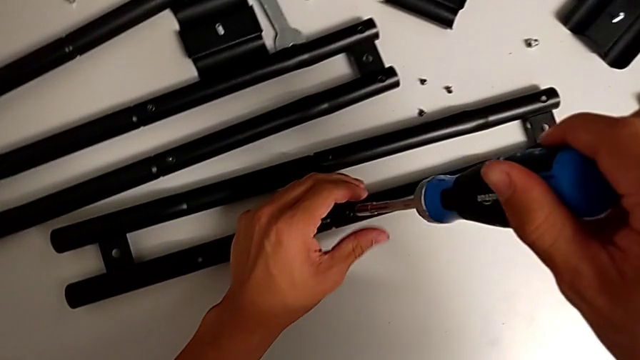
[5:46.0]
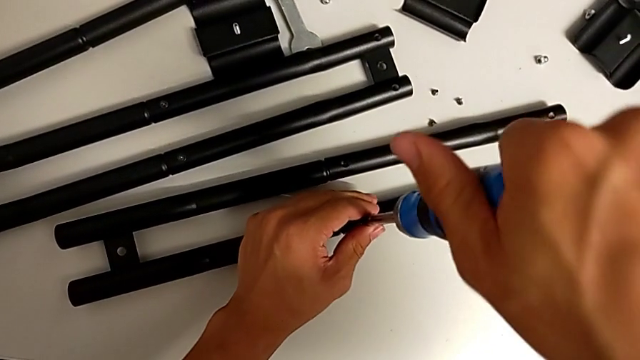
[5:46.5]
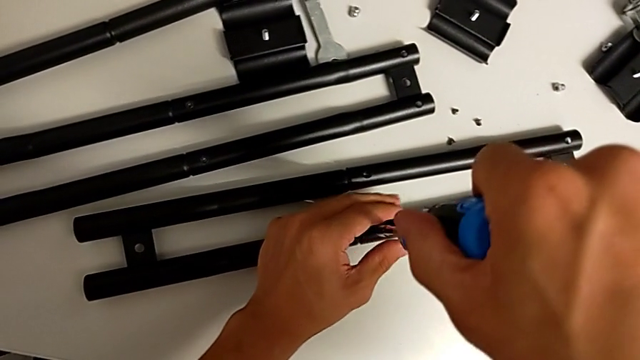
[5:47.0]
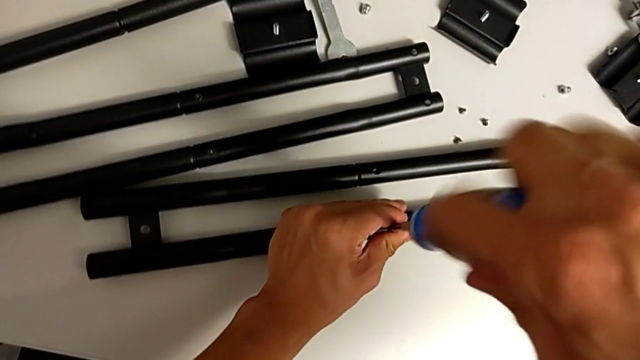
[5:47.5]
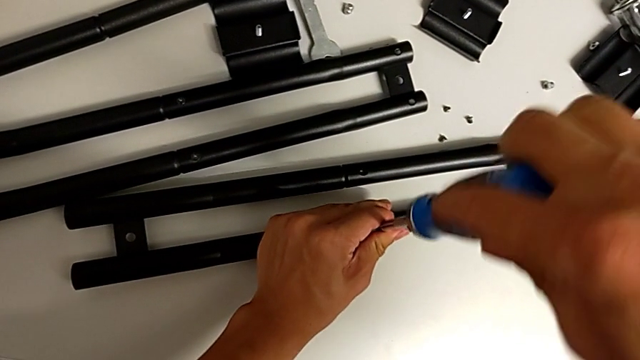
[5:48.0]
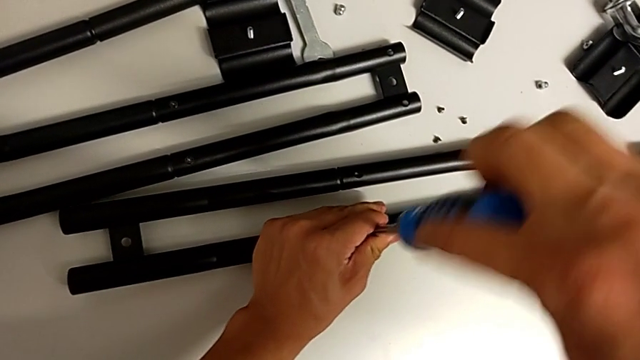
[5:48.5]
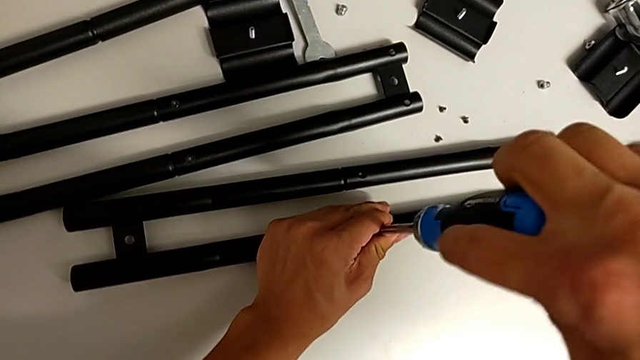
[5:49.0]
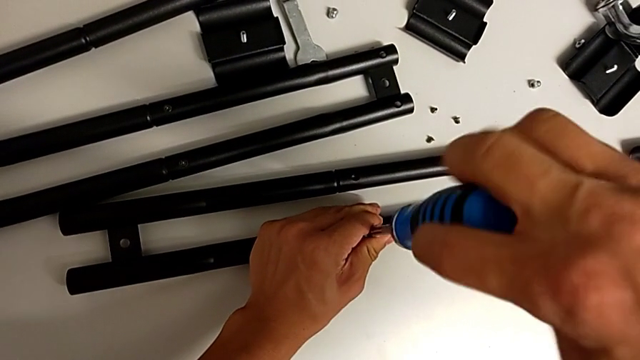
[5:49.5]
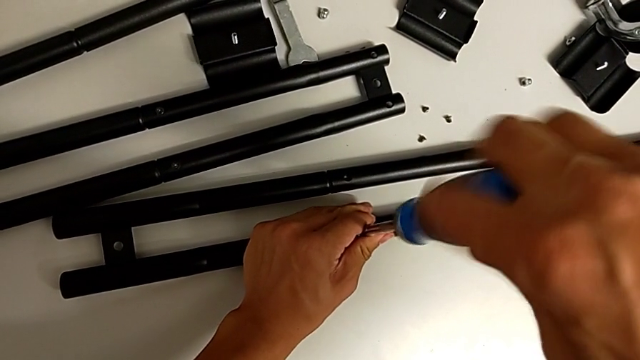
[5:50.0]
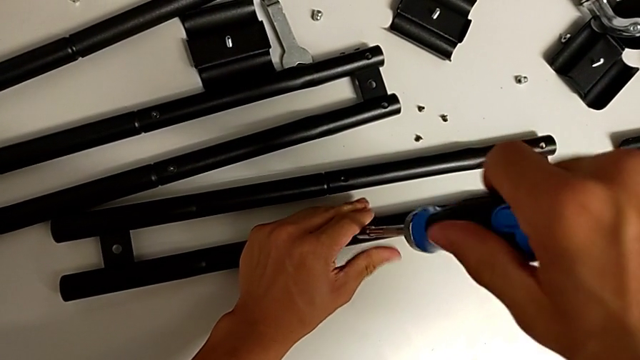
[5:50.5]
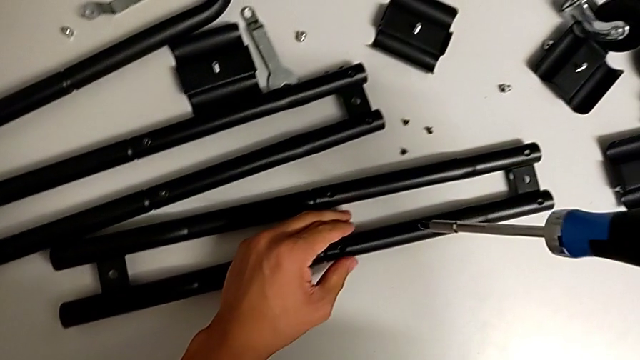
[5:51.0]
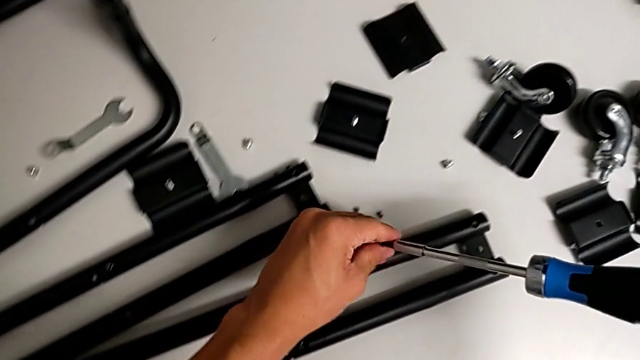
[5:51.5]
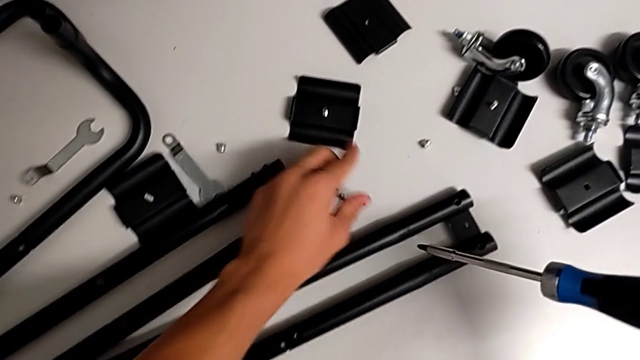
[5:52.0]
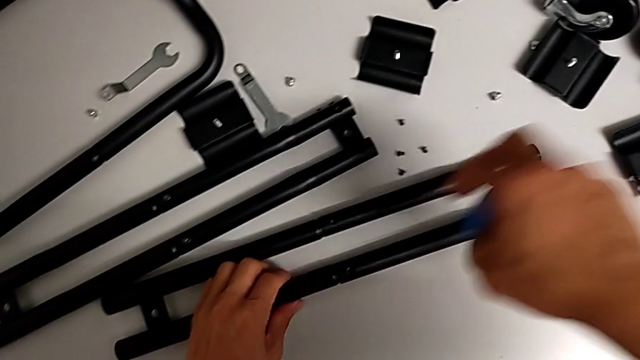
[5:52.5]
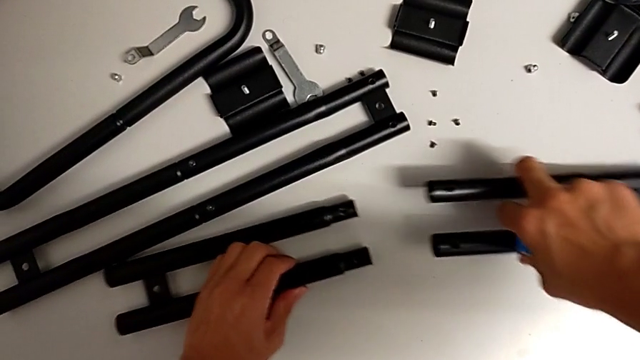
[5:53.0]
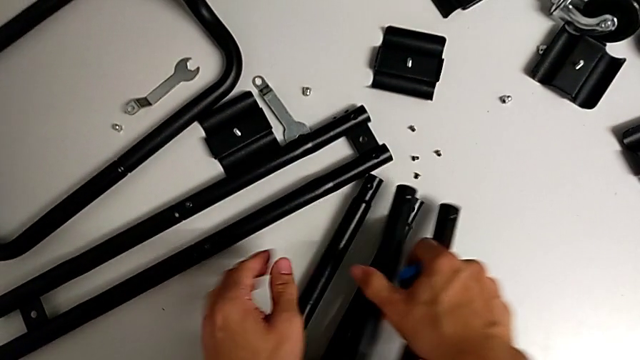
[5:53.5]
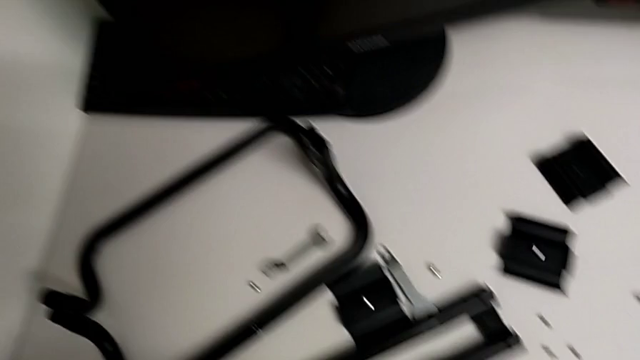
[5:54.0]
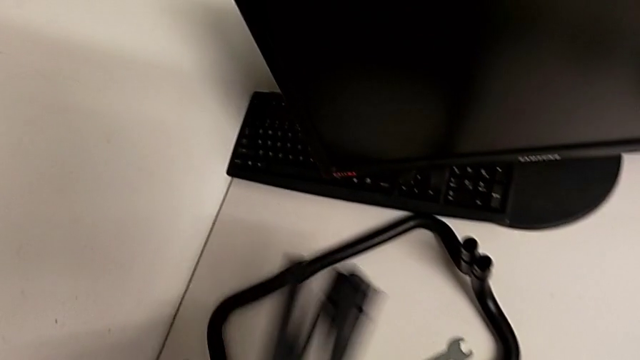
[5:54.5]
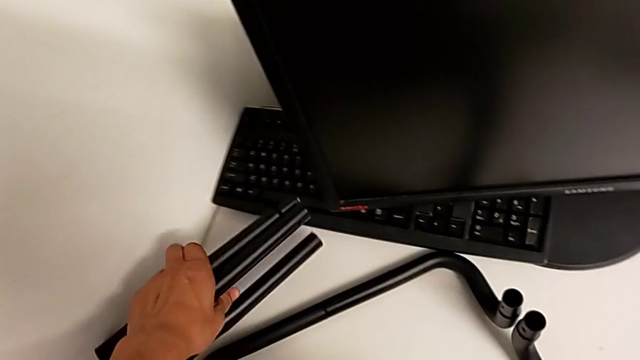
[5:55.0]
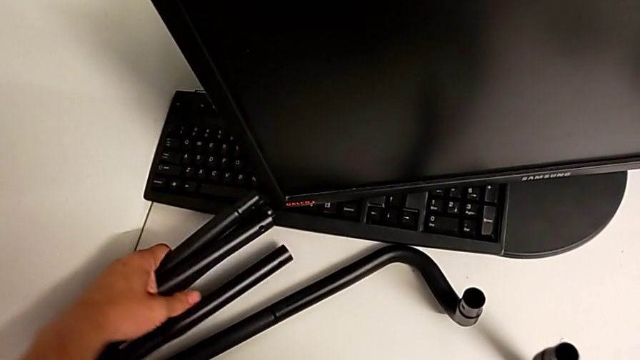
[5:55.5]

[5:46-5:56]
The camera wearer is disassembling the first sidebars. They unscrew the screw, drop it, split the leg and disassemble it.

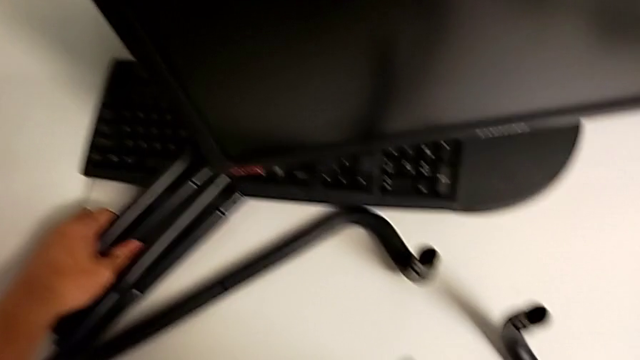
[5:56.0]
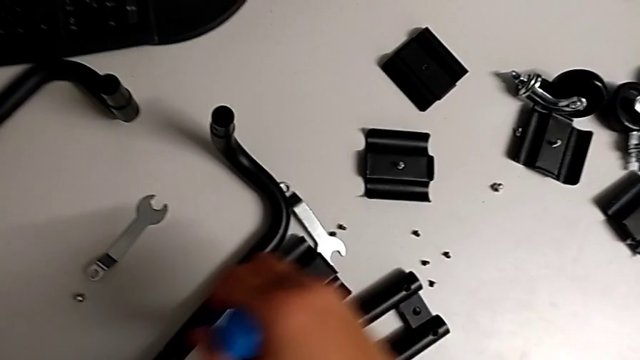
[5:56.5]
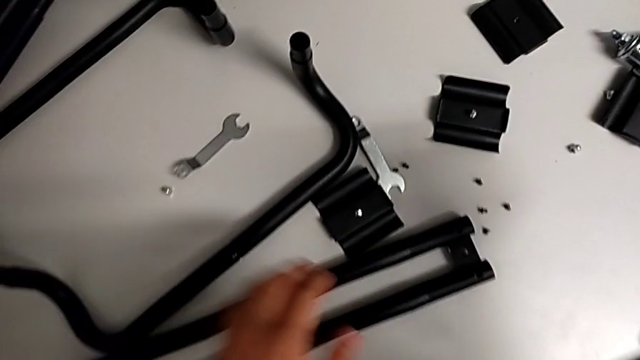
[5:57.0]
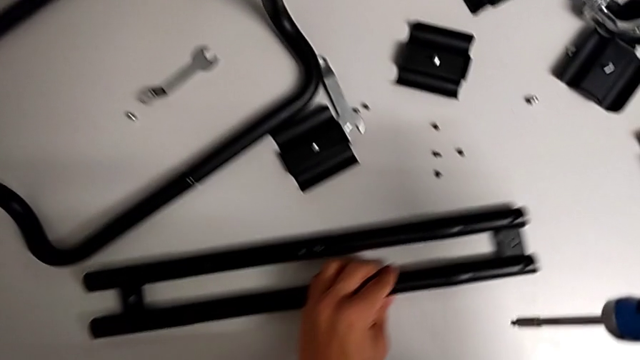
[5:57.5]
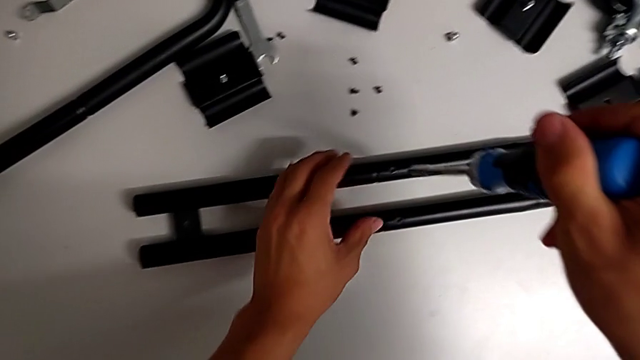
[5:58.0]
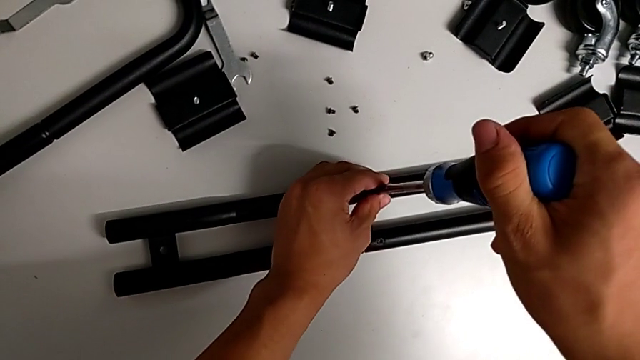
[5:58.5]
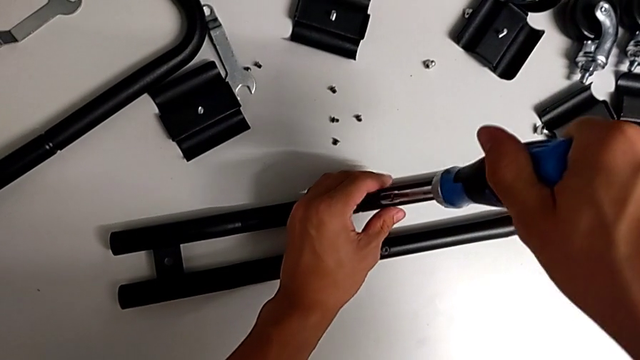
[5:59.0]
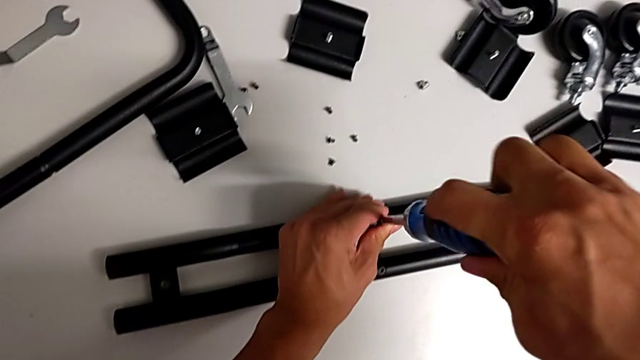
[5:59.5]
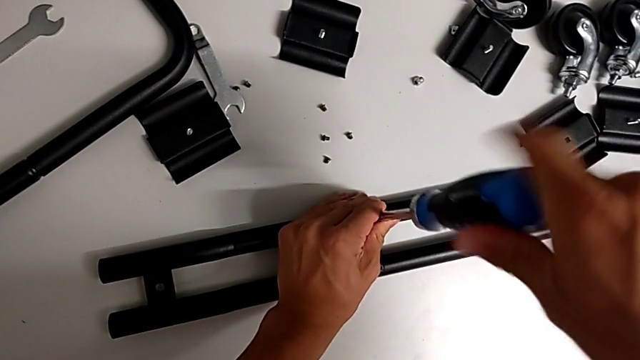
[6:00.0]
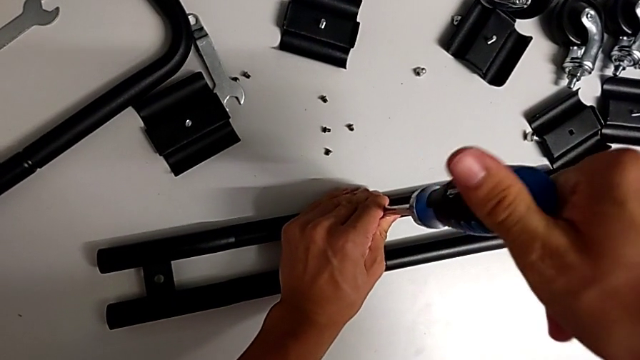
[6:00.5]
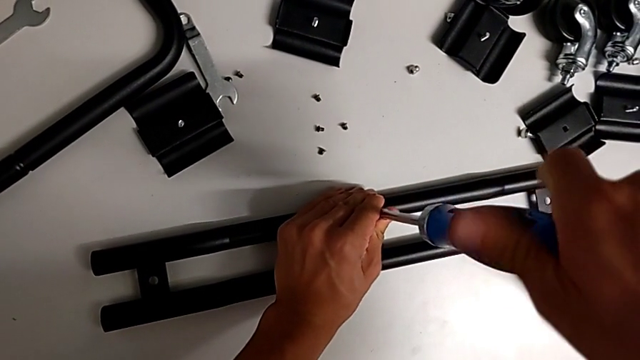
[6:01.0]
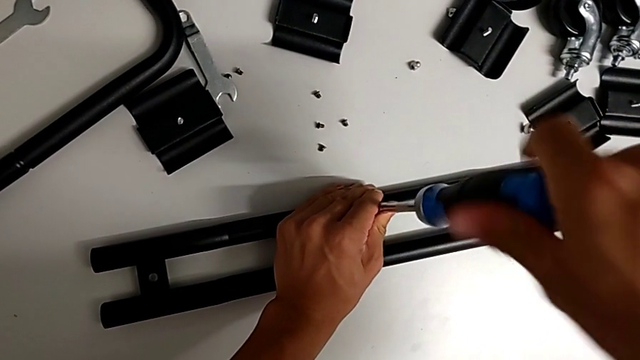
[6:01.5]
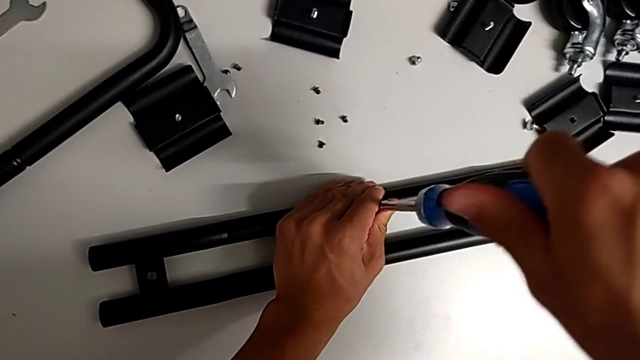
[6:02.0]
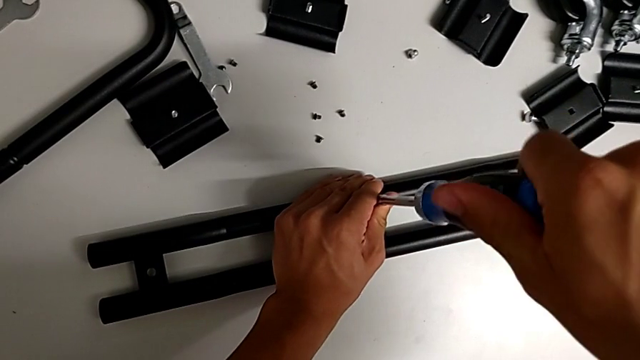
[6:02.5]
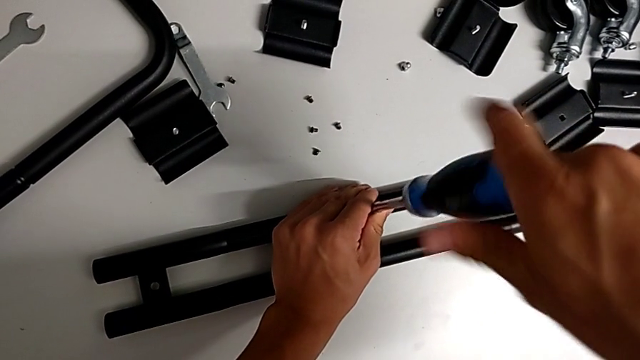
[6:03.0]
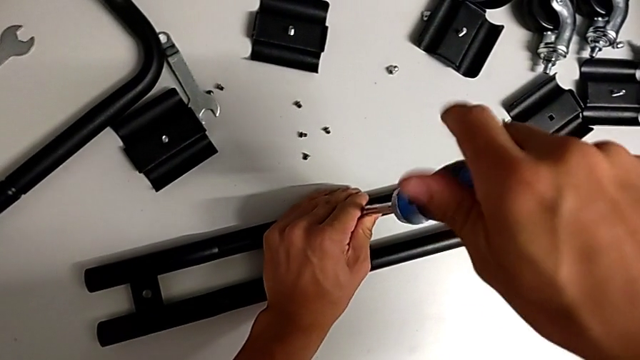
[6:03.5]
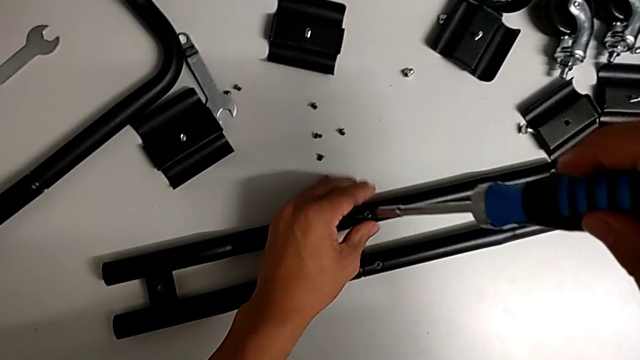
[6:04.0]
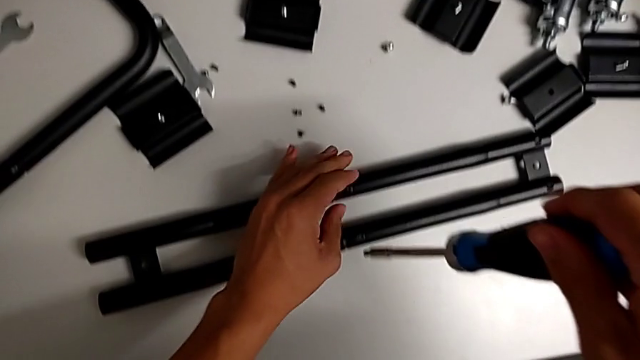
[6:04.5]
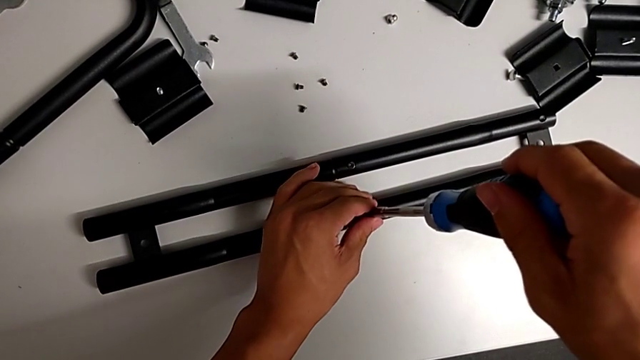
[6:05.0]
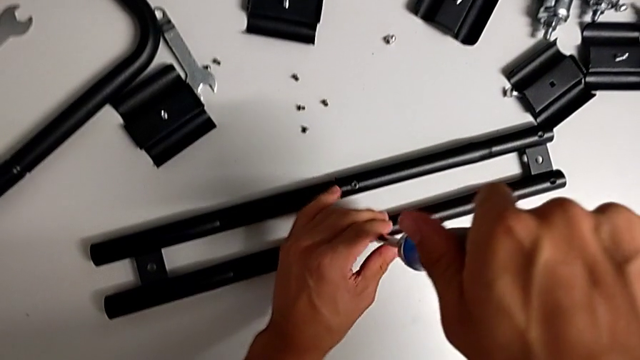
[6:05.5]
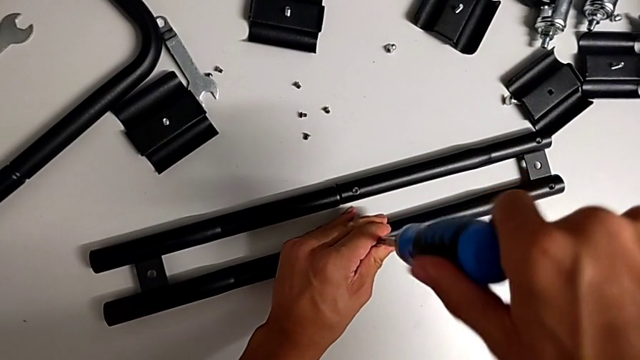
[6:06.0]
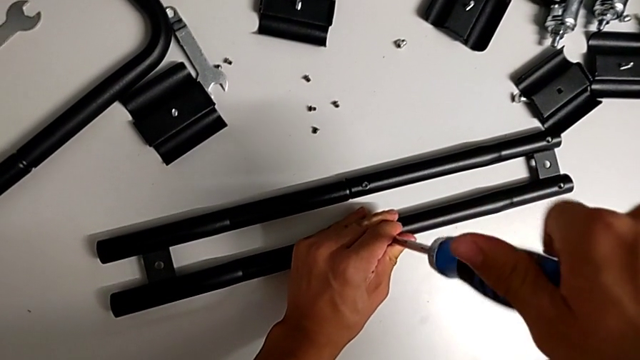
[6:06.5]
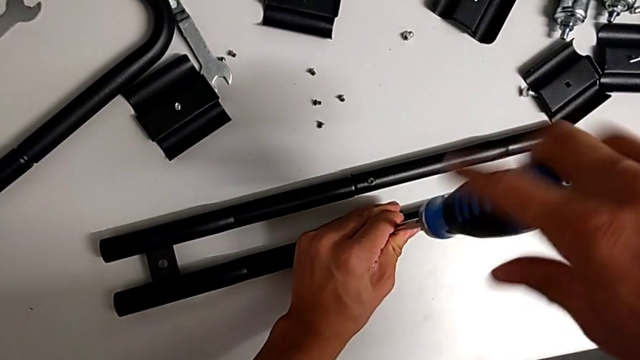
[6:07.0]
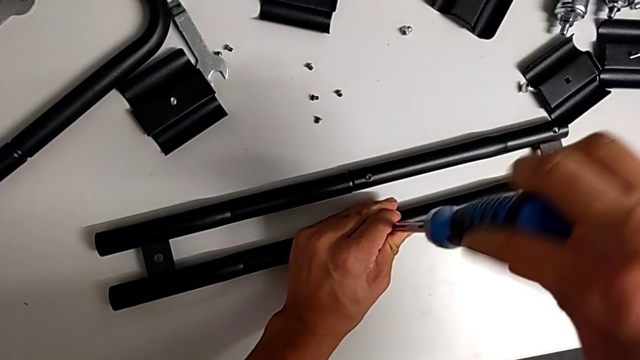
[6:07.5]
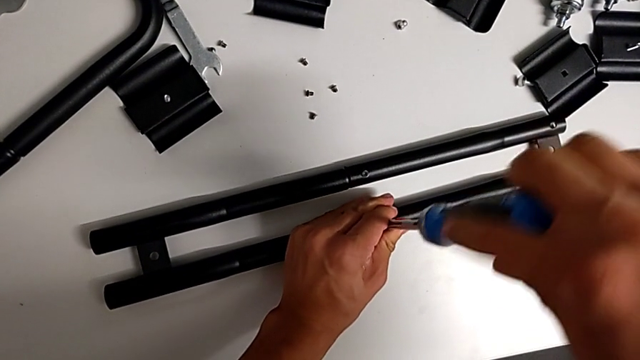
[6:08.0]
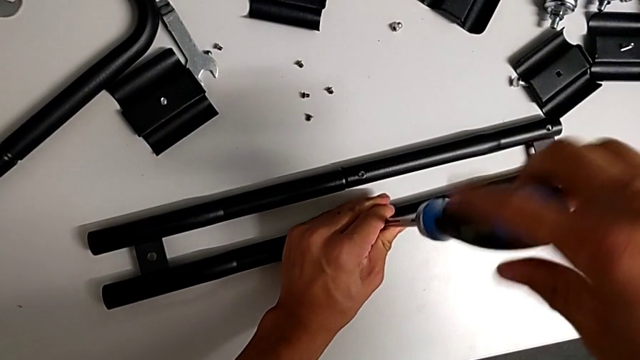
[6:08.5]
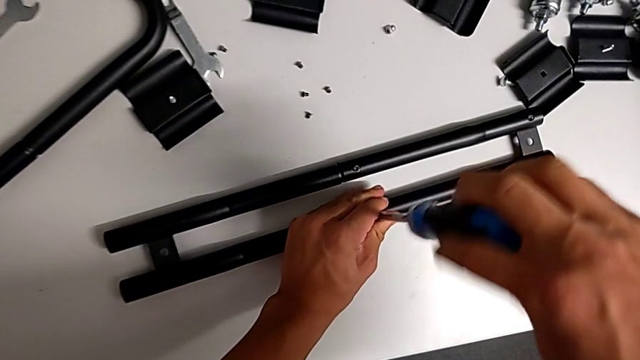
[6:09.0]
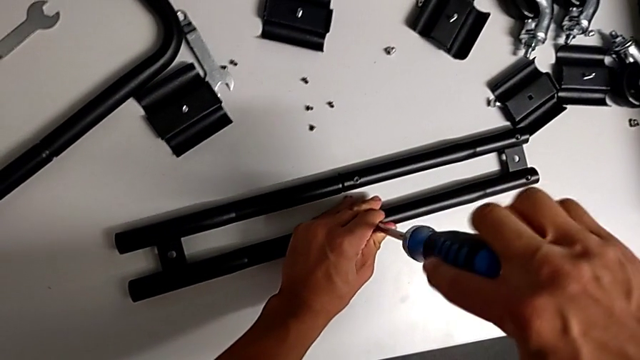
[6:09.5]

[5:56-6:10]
The camera wearer is disassembling the second sidebar. They unscrew the screw twice.
